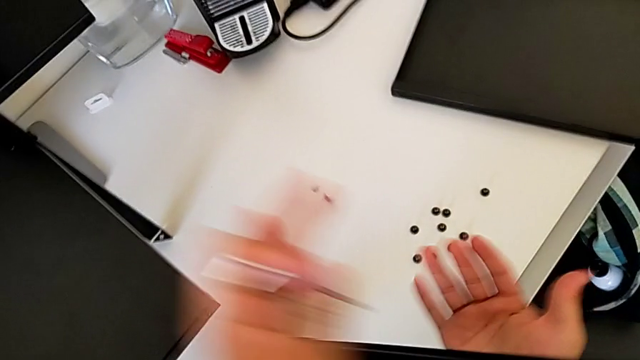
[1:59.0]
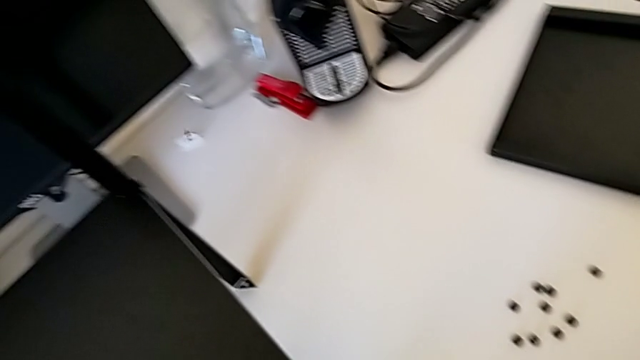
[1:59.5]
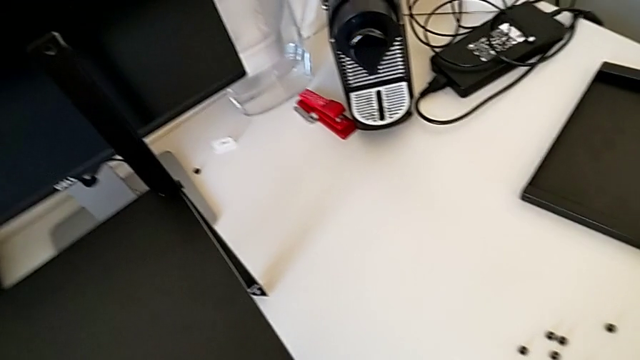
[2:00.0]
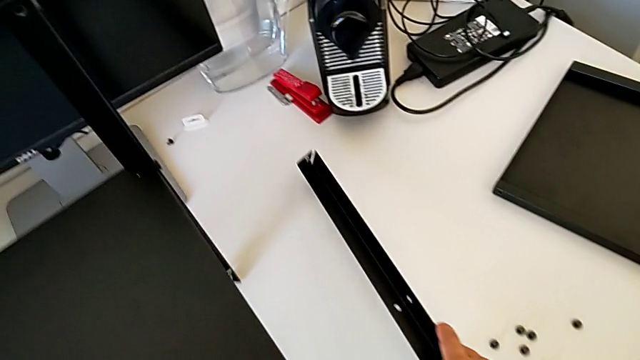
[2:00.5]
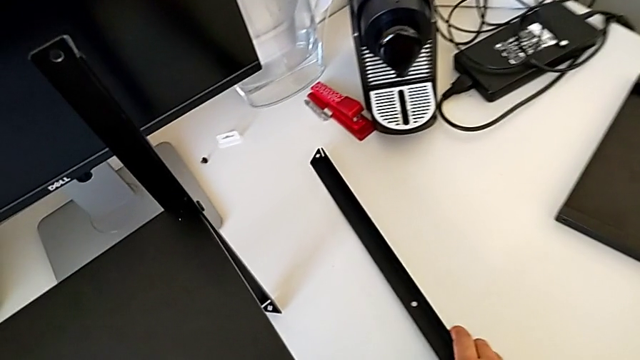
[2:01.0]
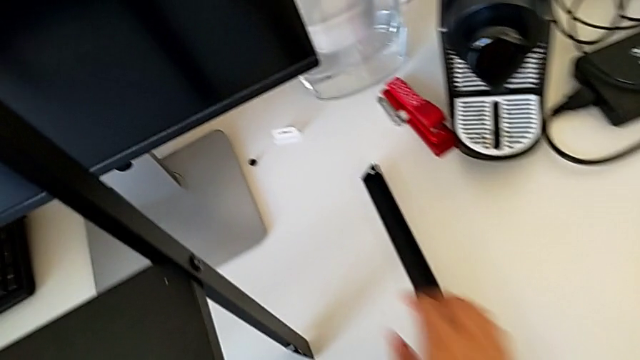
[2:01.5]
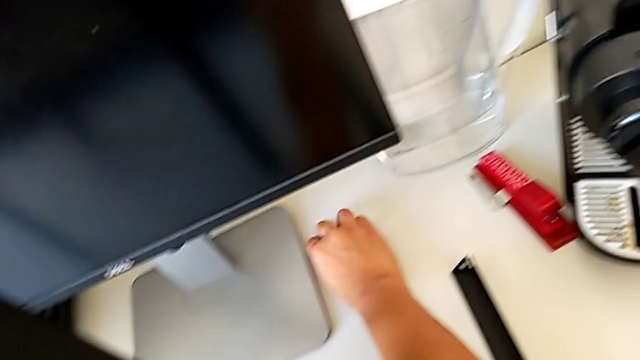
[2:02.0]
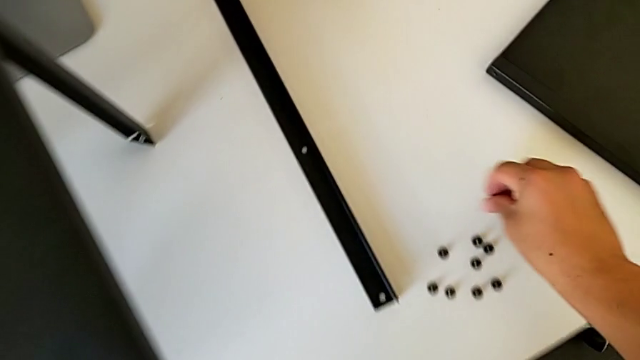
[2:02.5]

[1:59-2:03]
The camera wearer is disassembling the first leg. They wrongly drop the hex socket head, grab the first leg, place the leg, grab the hex socket head and place it.

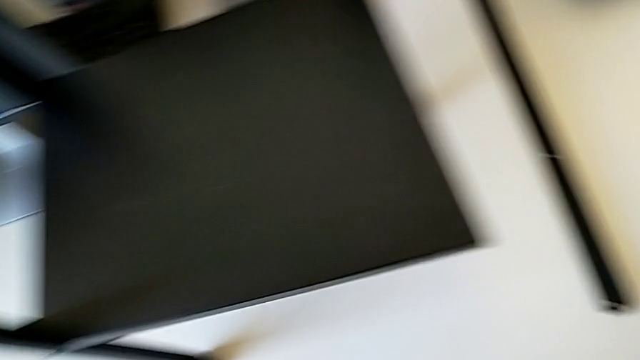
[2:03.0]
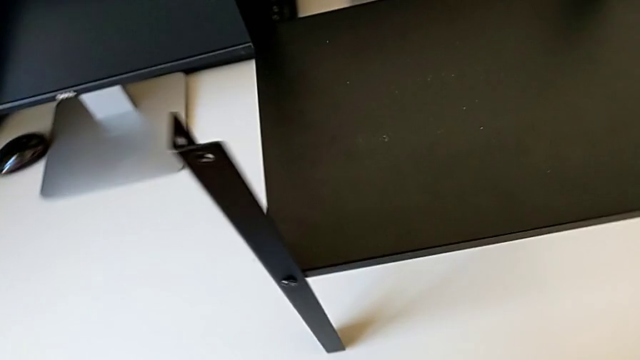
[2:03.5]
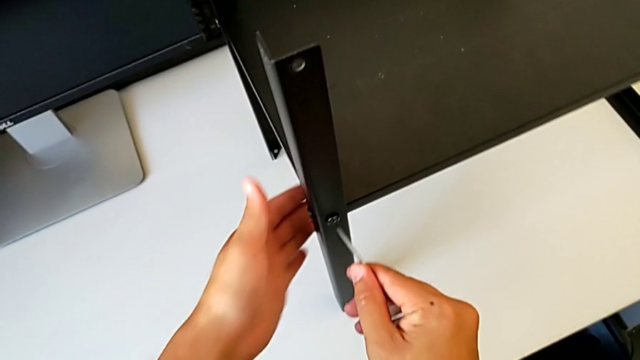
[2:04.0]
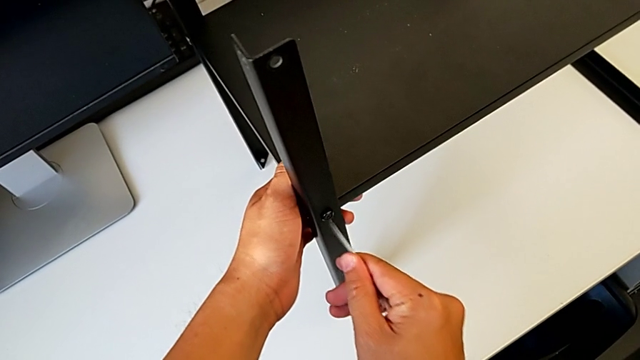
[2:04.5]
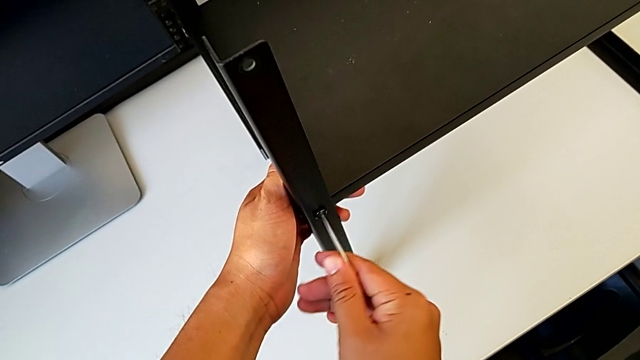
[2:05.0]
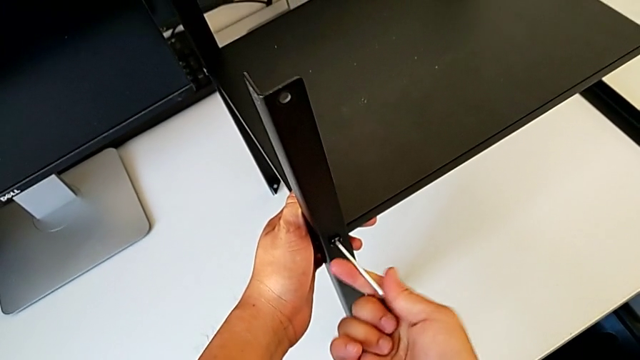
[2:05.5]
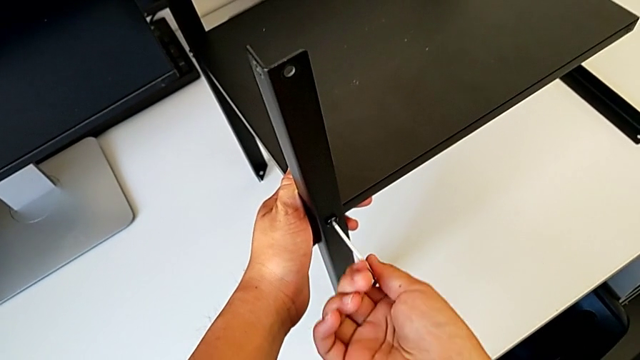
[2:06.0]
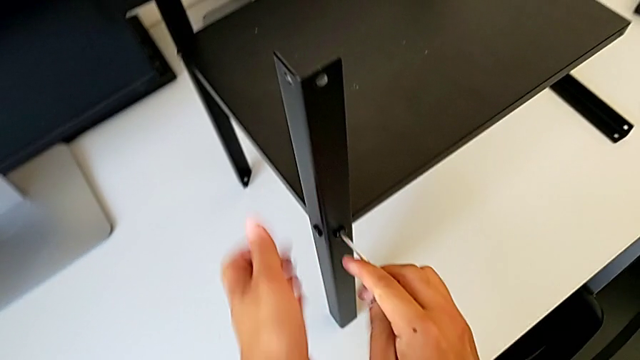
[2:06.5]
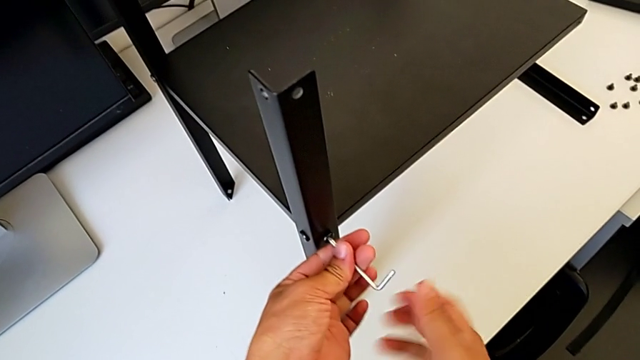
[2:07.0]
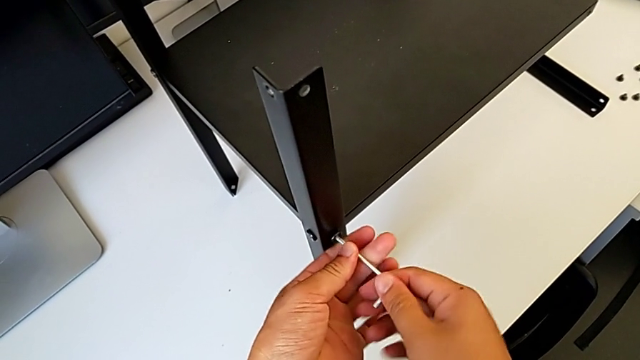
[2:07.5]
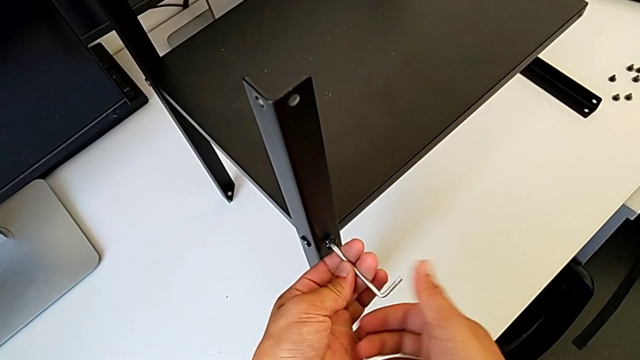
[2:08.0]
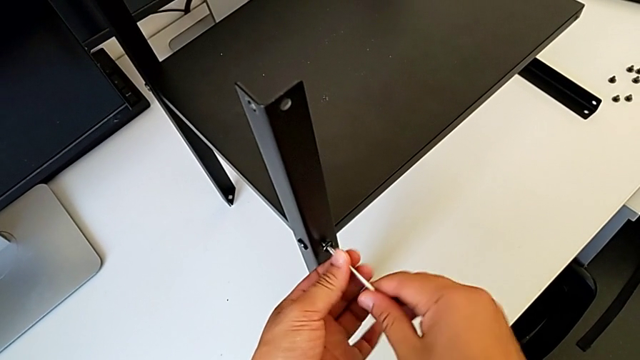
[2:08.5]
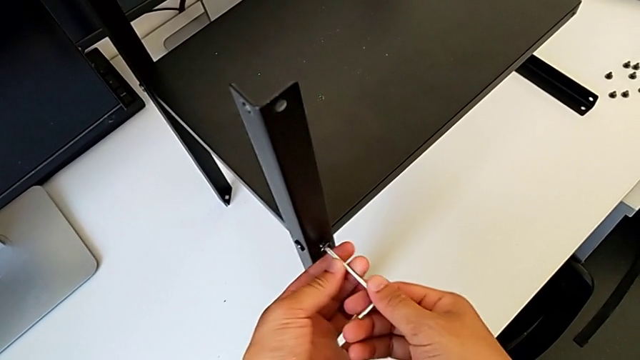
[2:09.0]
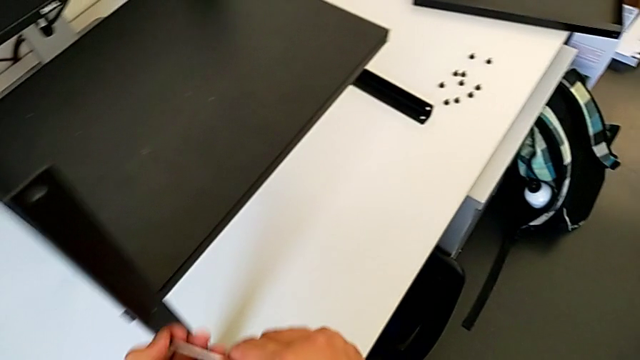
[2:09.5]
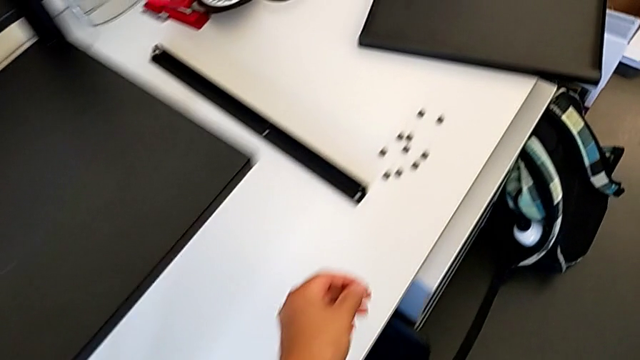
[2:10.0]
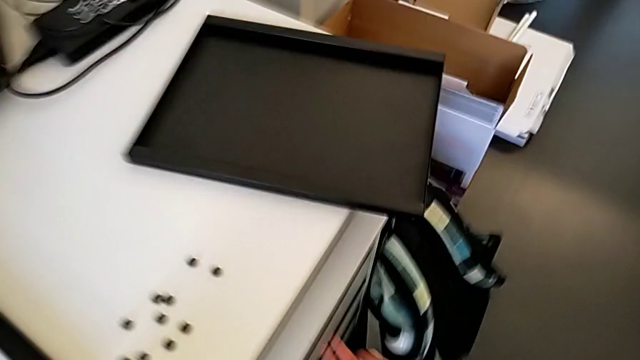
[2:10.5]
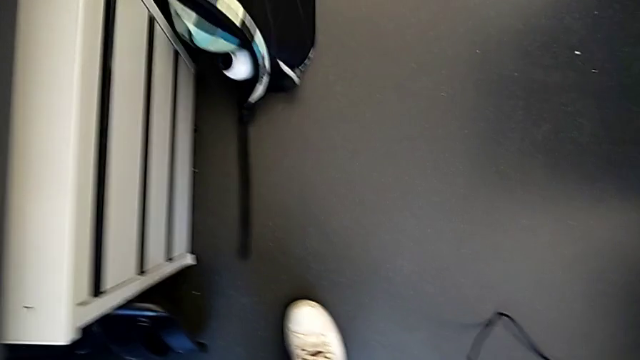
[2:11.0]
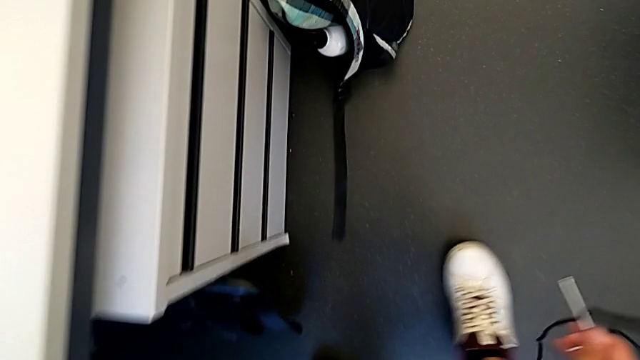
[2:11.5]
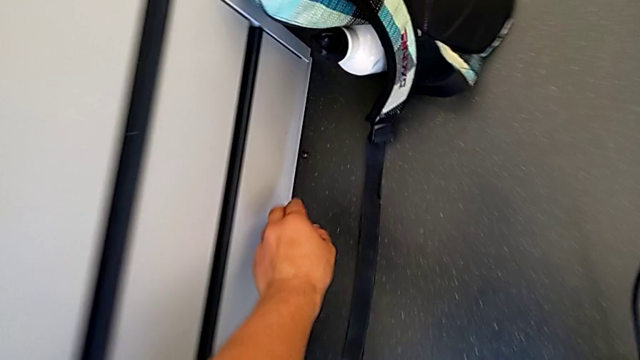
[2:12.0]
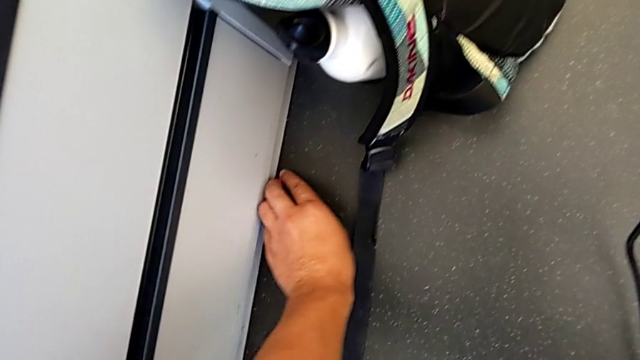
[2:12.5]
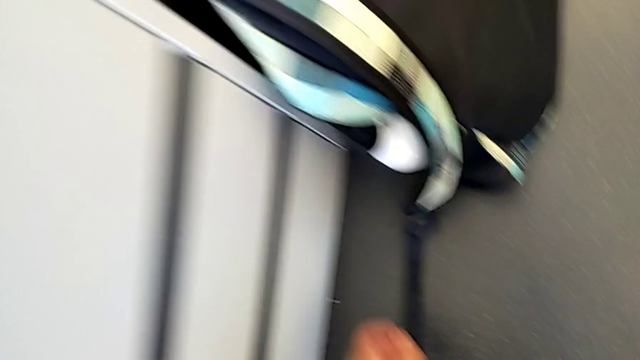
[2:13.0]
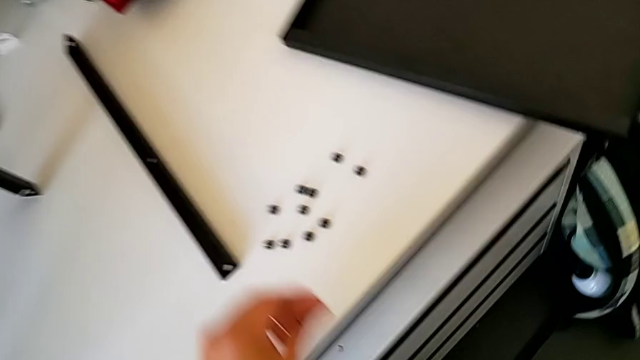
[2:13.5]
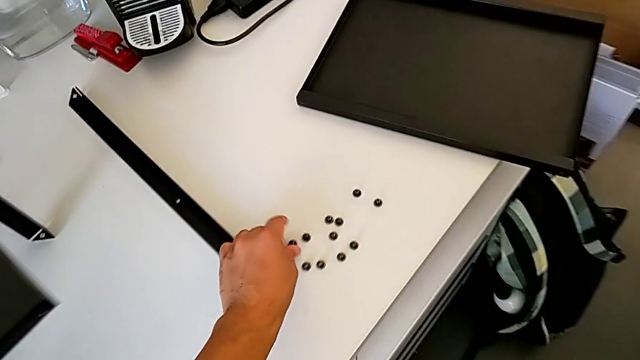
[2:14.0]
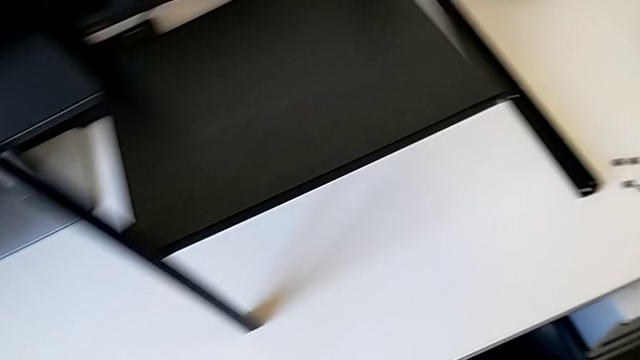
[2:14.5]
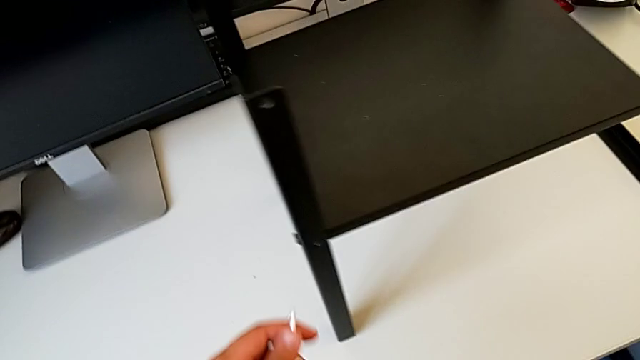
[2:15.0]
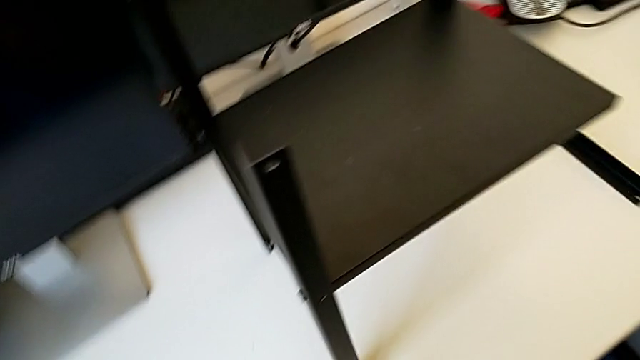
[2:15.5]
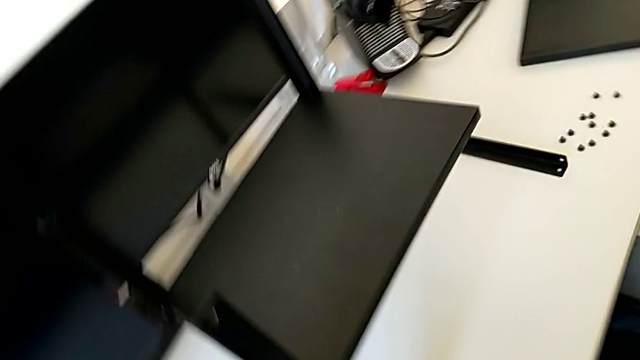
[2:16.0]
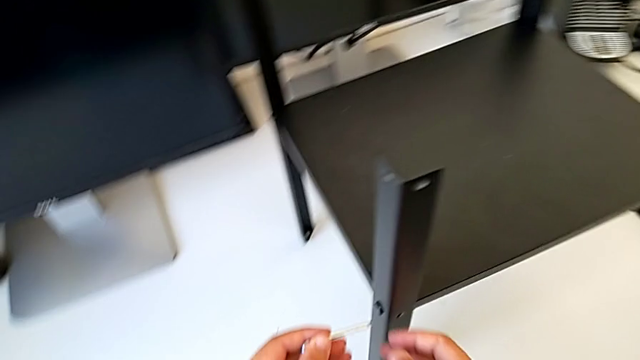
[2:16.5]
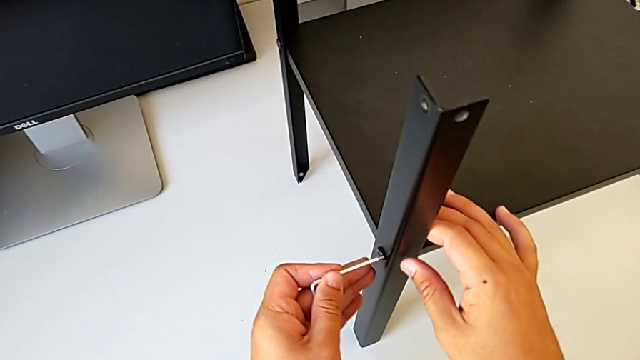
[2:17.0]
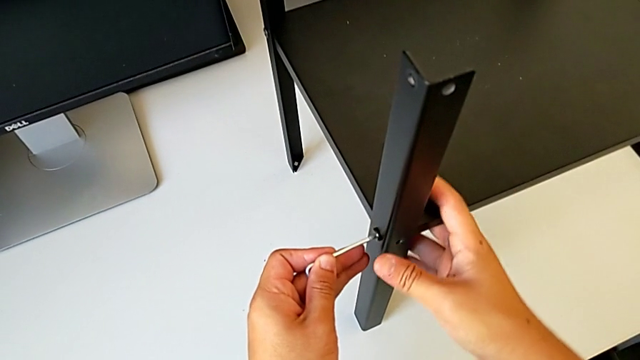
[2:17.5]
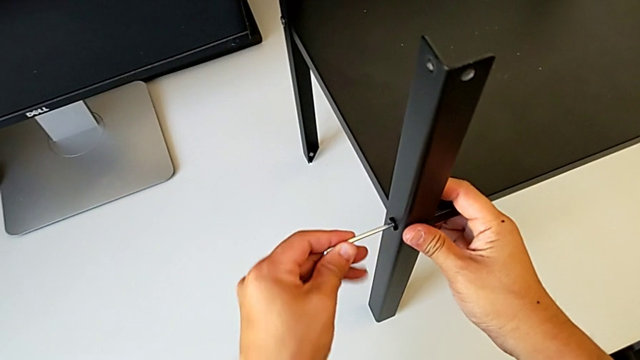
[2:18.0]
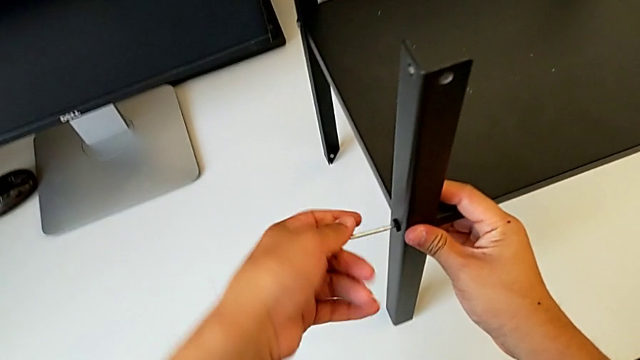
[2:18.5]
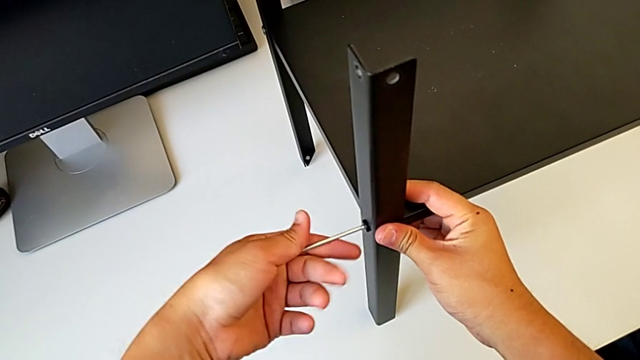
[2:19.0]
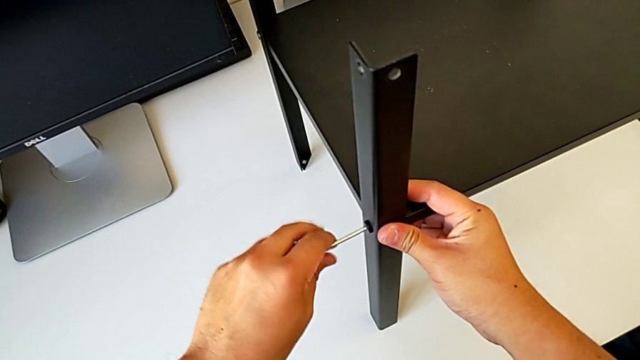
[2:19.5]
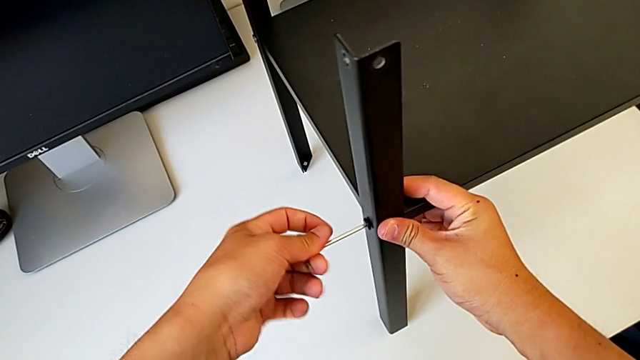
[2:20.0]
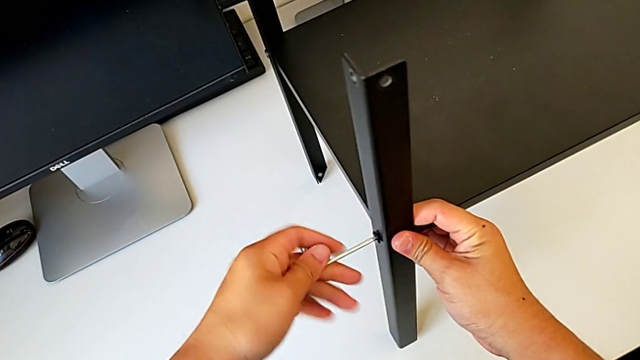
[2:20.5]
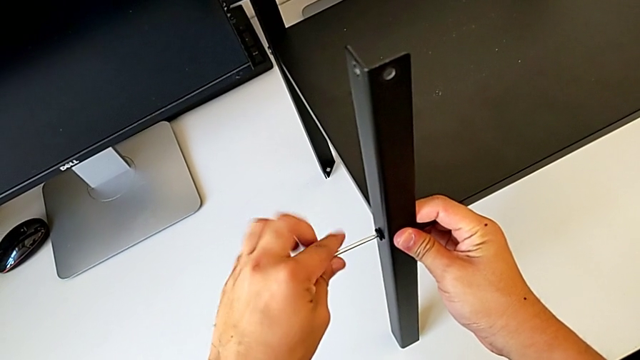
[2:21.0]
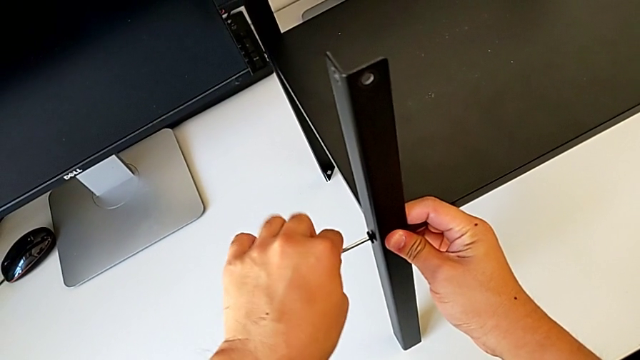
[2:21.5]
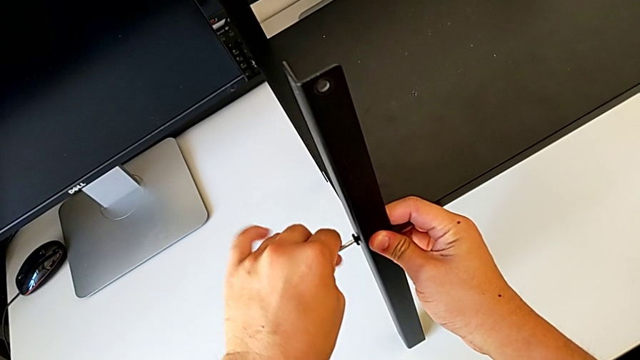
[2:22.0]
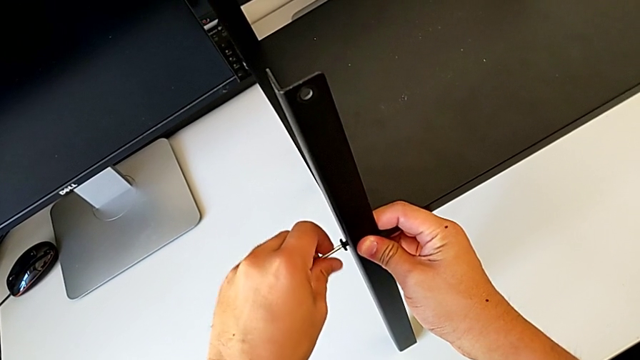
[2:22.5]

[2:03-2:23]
The camera wearer is disassembling the second leg. They grab the nightstand, insert the Allen wrench, unscrew the hex socket head, withdraw the Allen wrench, disassemble the hex socket head, lift it and wrongly drop it. They approach the hex socket head, grab it, lift it, place it, approach the hex socket head, insert the Allen wrench and begin to unscrew the hex socket head.
